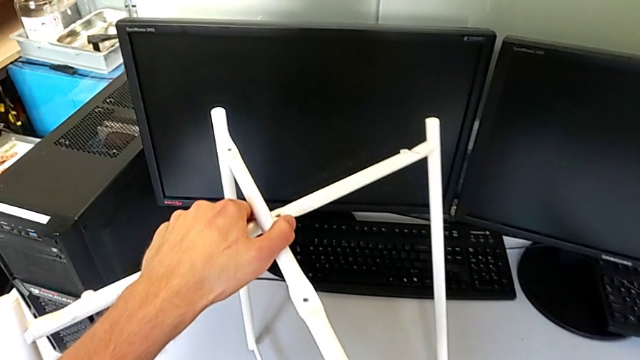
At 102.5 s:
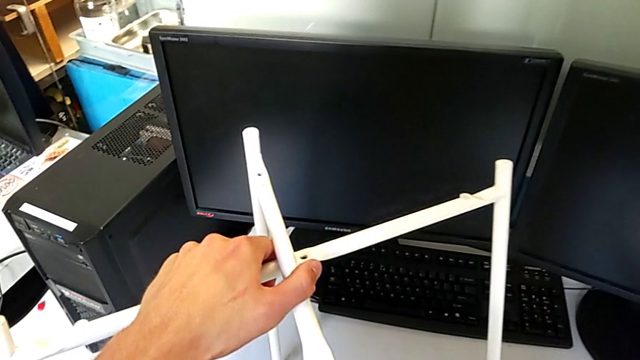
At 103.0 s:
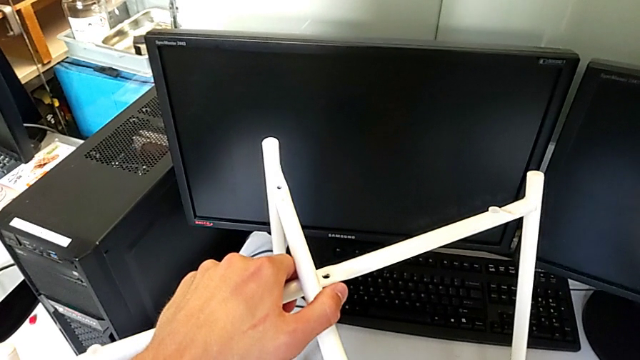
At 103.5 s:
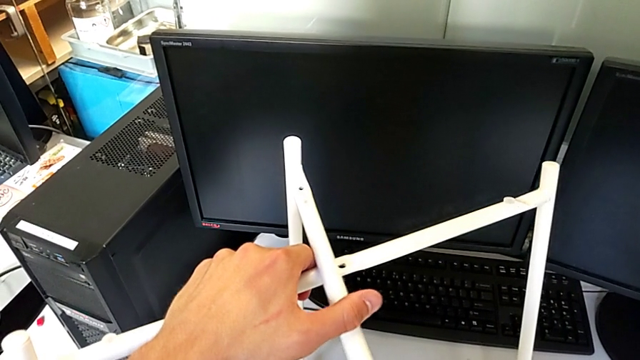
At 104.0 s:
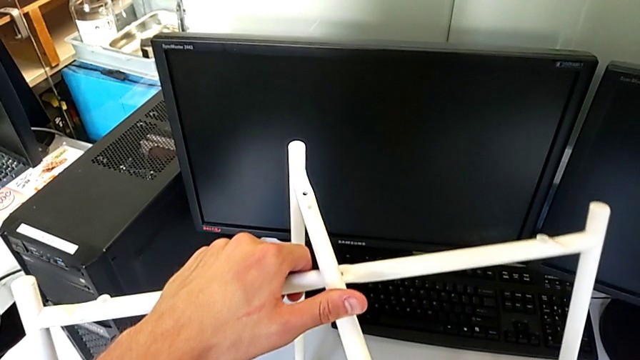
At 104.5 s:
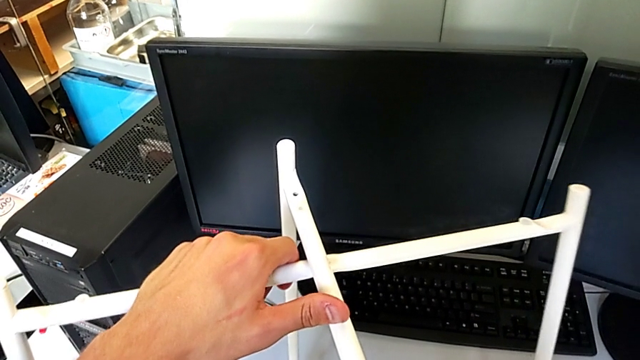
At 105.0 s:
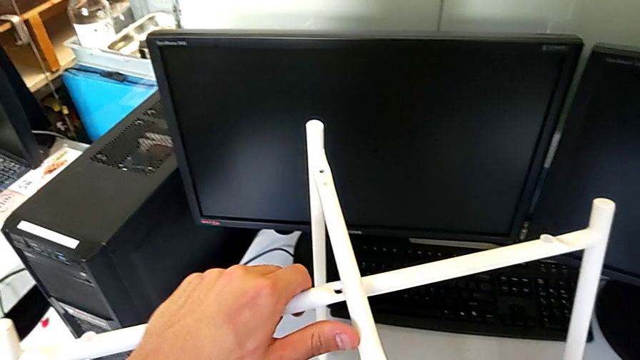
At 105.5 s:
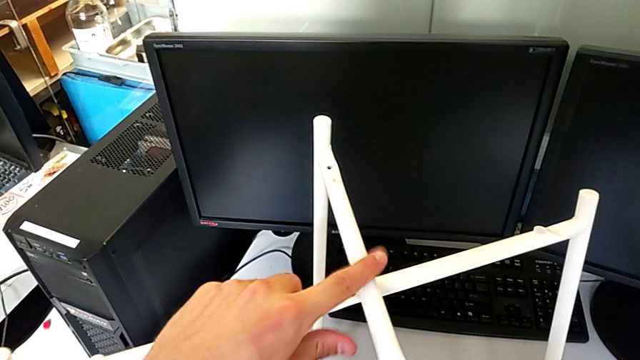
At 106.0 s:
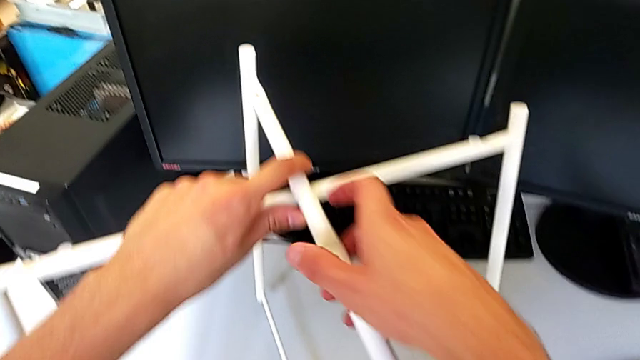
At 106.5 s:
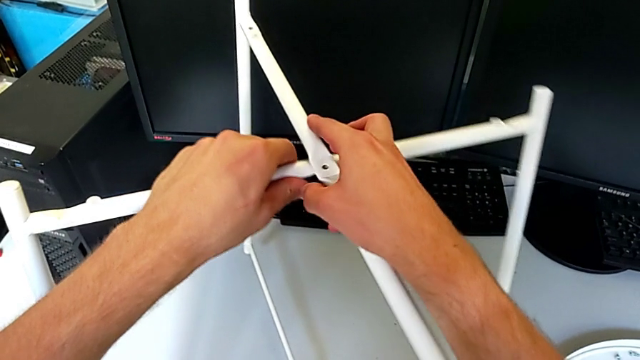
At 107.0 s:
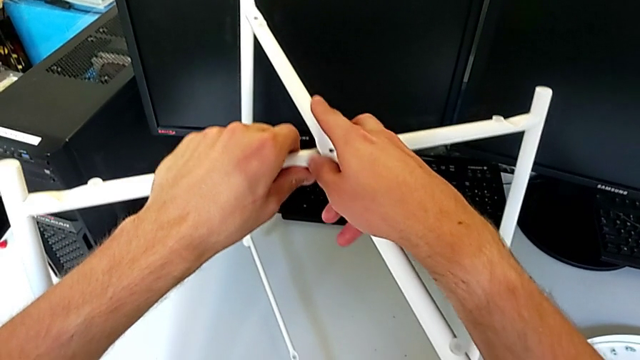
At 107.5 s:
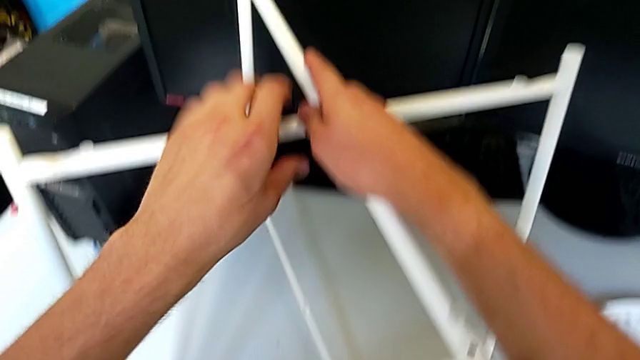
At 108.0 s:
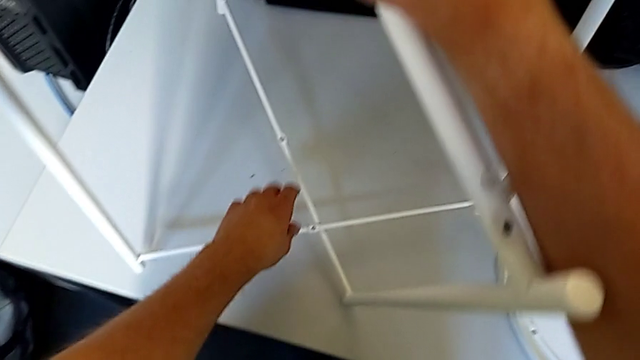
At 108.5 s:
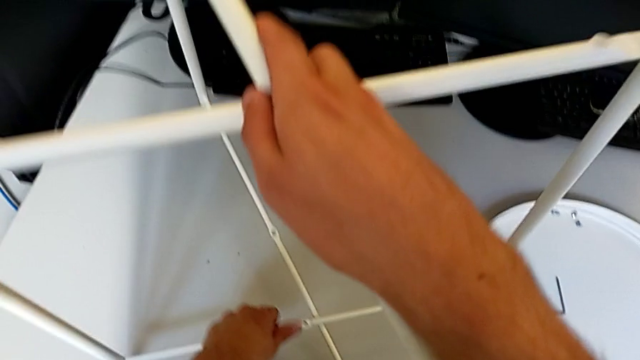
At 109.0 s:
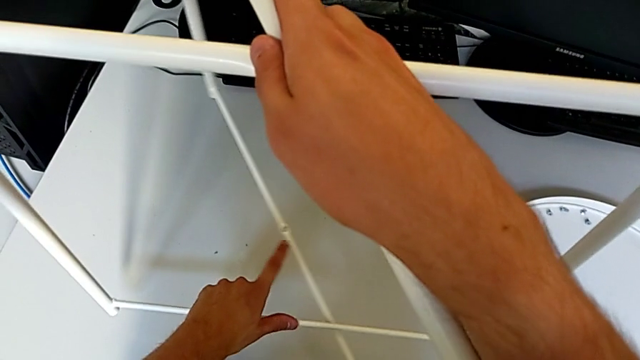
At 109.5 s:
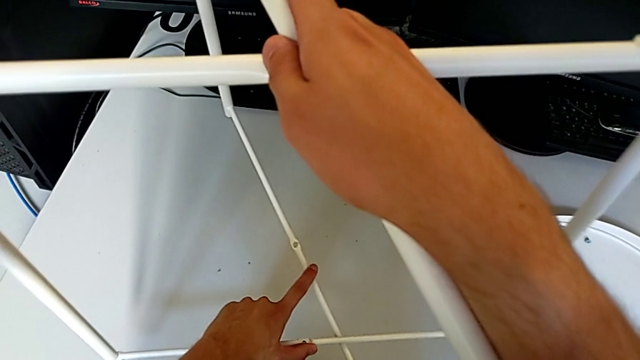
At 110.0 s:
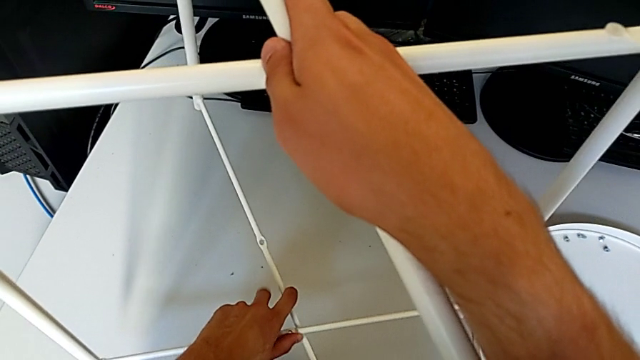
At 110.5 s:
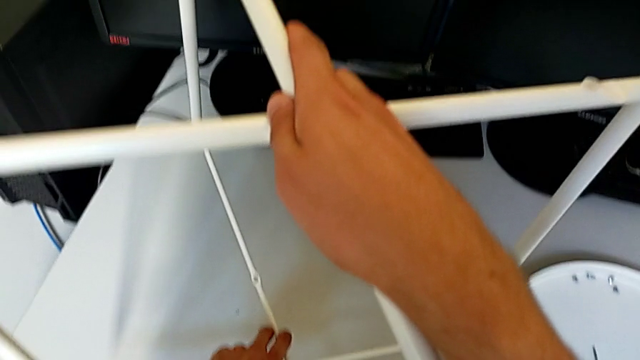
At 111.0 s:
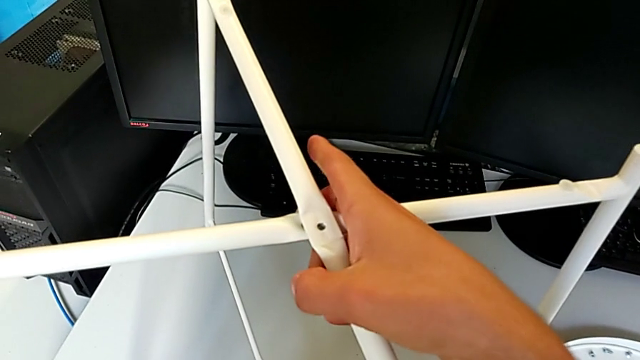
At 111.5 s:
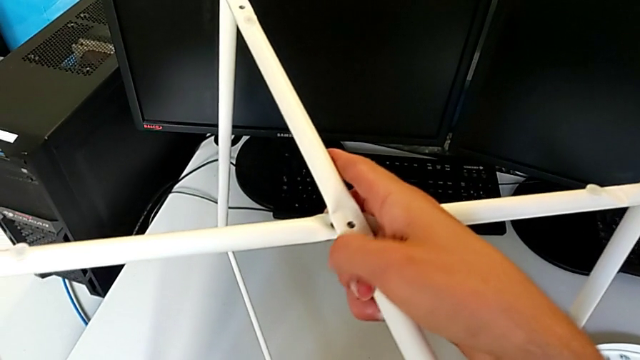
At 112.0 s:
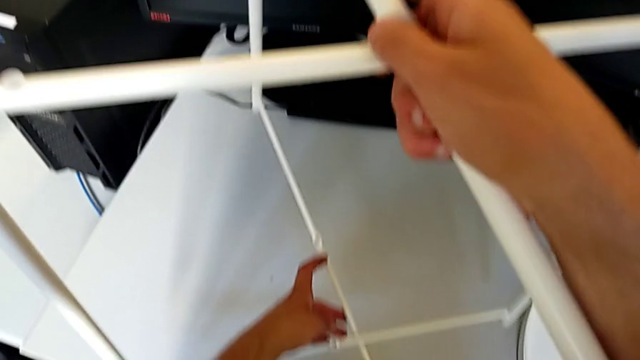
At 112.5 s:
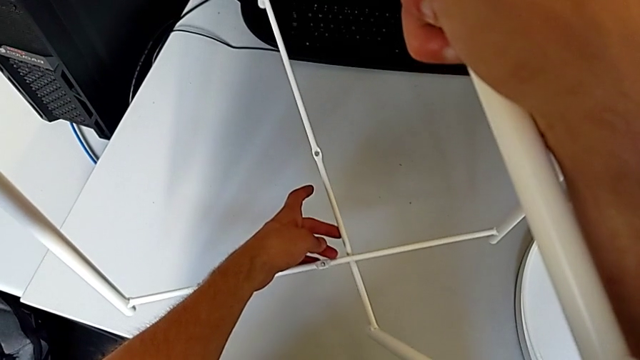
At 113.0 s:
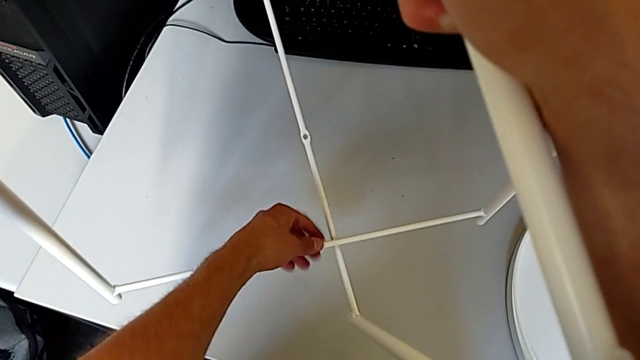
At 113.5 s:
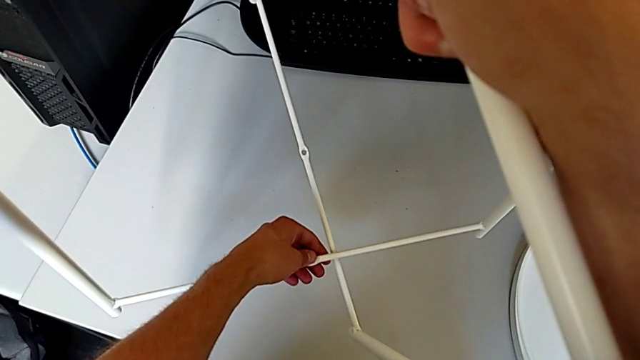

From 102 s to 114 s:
The camera wearer is assembling the legs. They keep sliding the leg, grab it and wrongly inspect it: they cannot align the legs properly.

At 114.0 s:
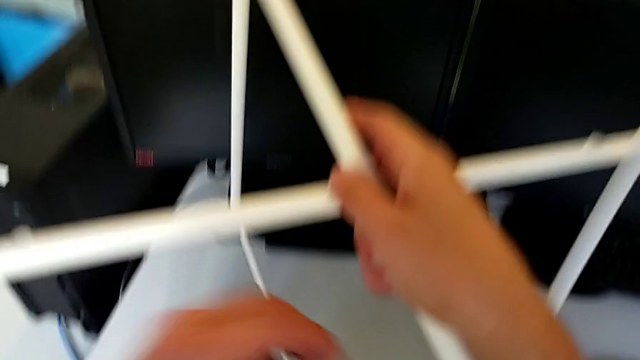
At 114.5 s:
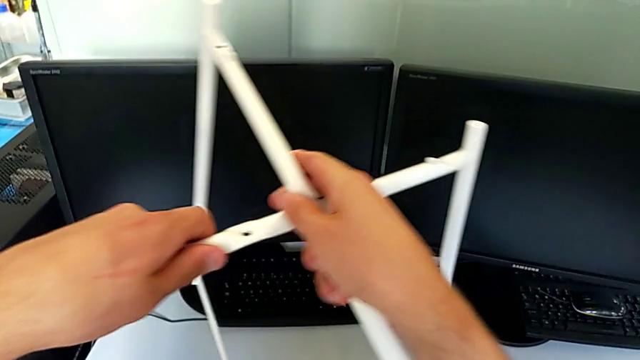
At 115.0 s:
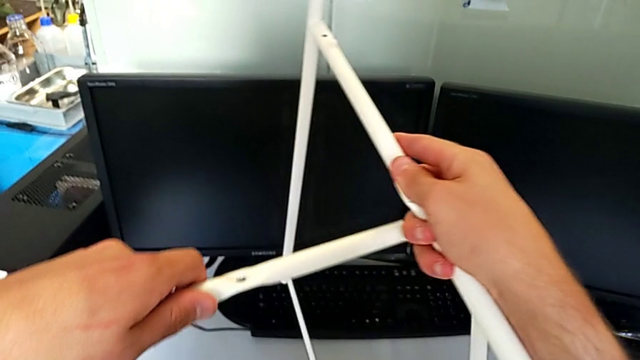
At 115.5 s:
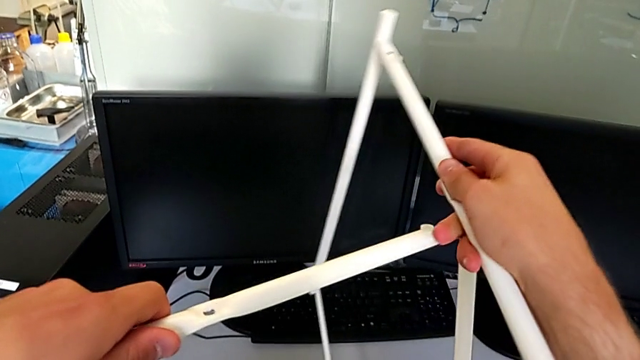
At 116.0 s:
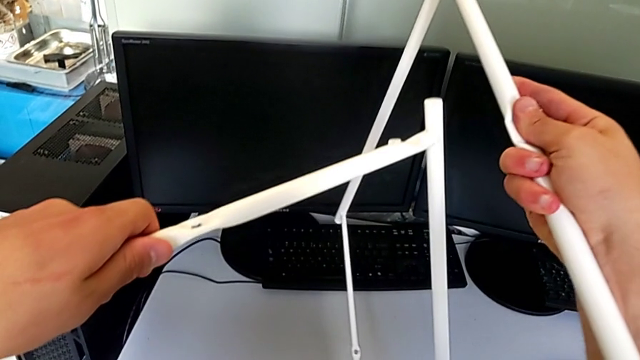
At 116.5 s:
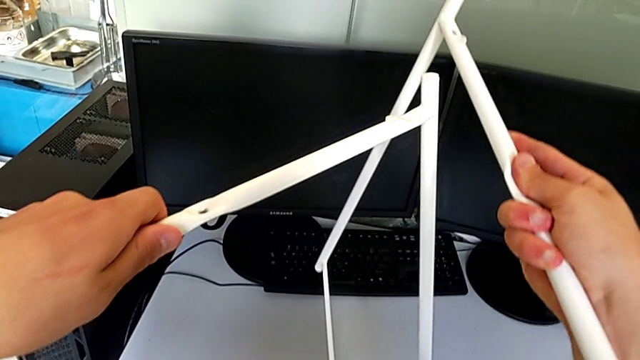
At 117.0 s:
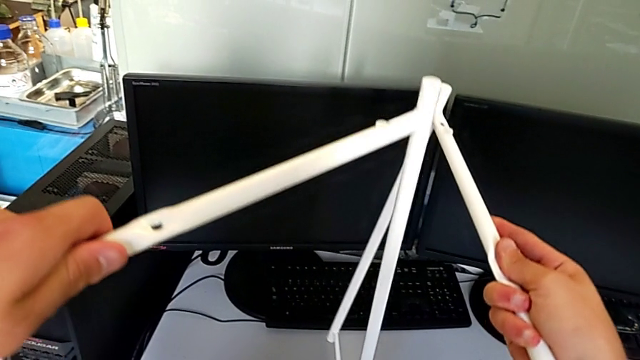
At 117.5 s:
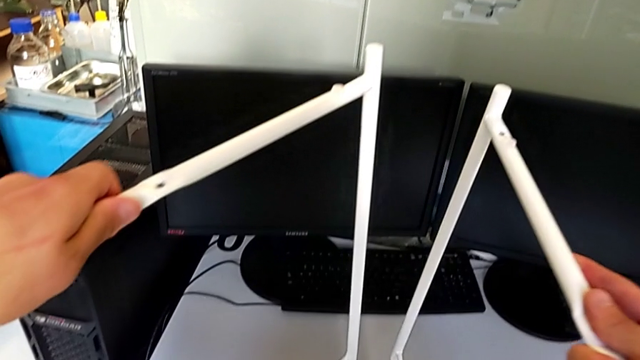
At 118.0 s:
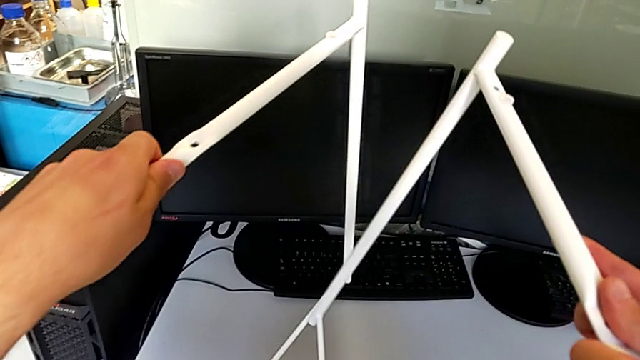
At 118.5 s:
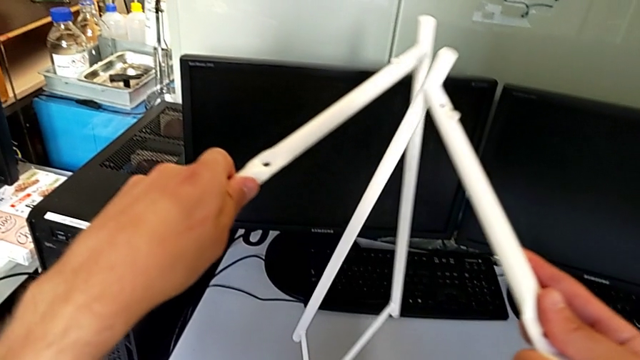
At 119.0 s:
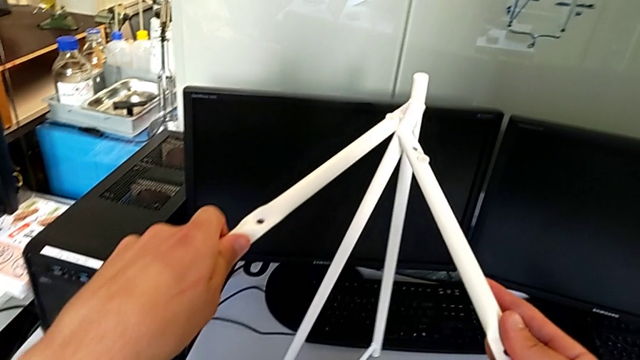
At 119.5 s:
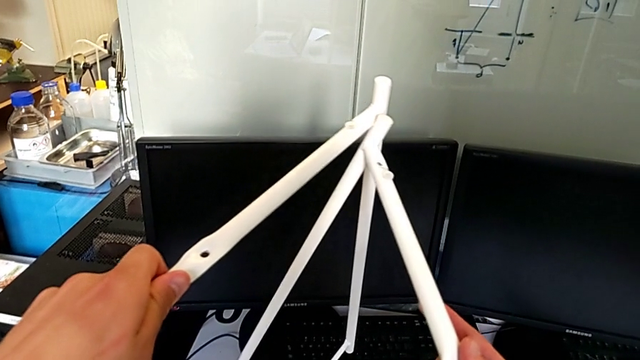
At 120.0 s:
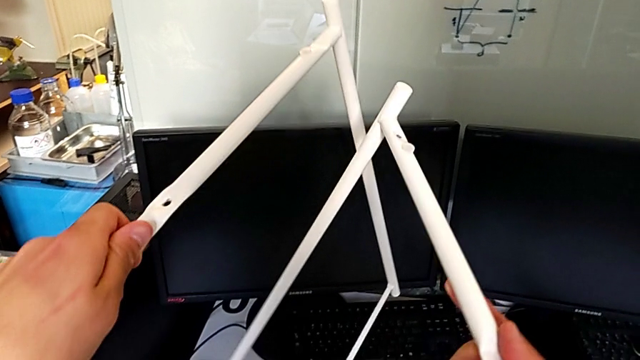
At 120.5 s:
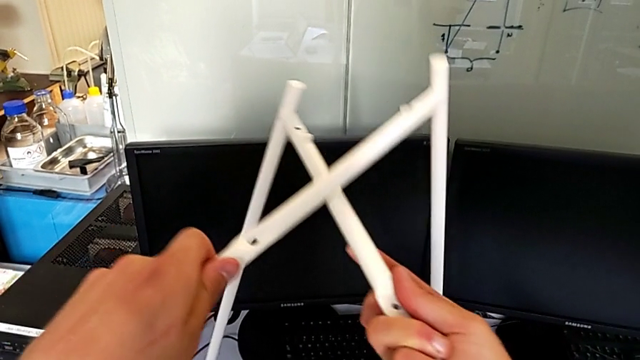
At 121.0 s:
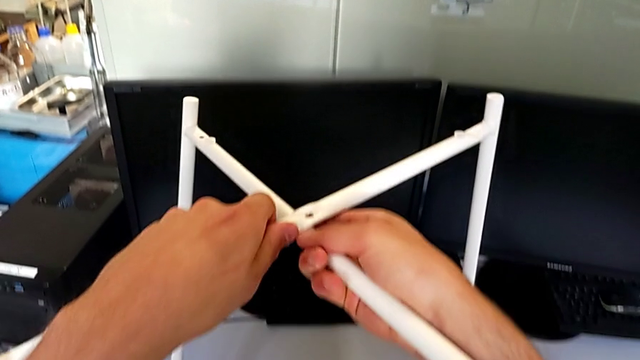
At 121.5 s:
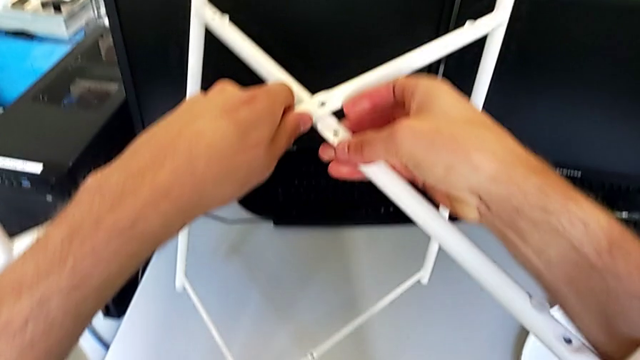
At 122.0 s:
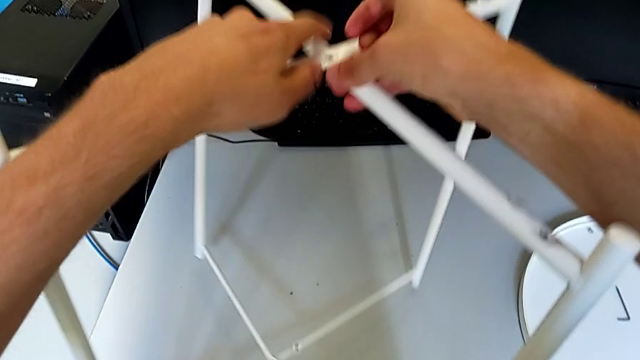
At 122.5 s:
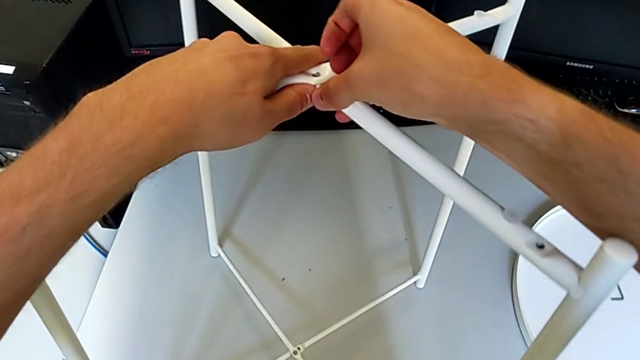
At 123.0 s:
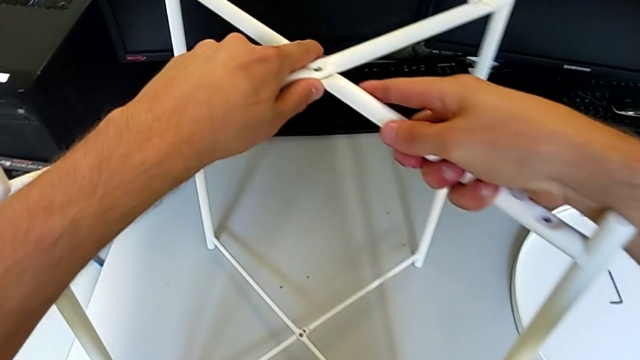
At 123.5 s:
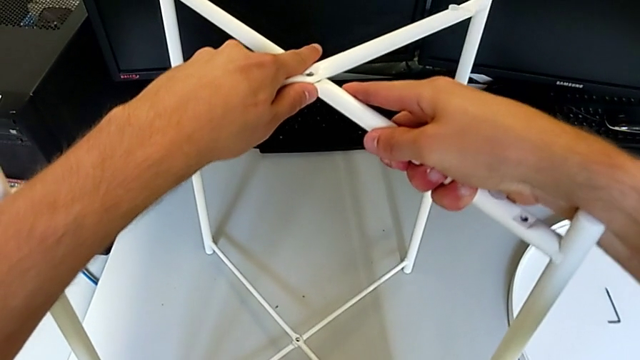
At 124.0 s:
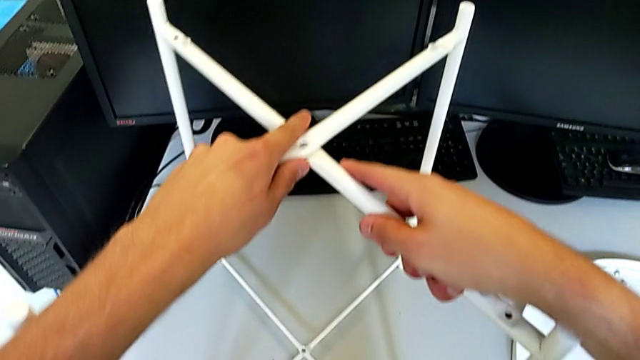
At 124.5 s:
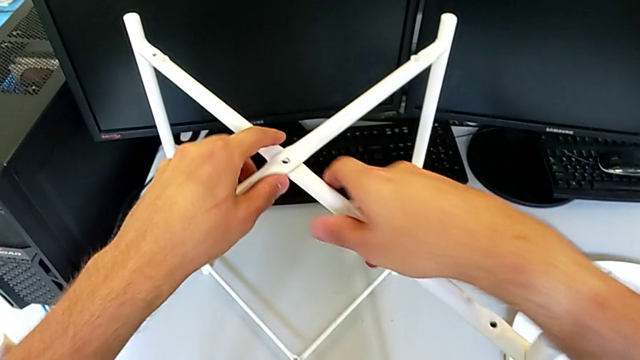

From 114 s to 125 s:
The camera wearer is assembling the legs. They withdraw the leg with the left hand, withdraw it with the right hand, align it and place it.
